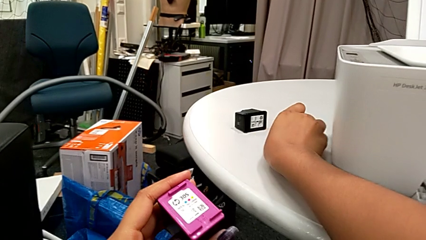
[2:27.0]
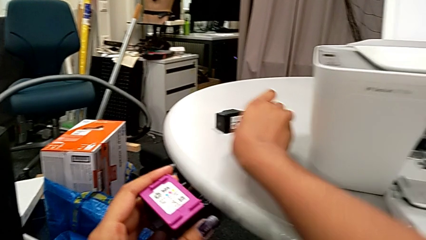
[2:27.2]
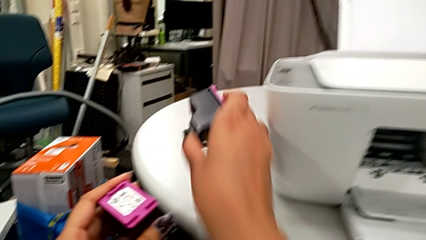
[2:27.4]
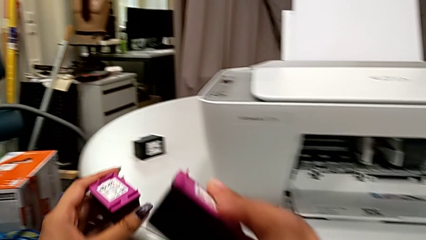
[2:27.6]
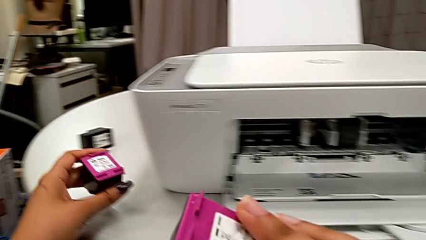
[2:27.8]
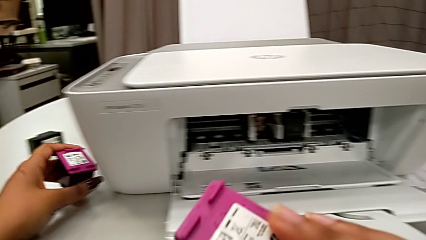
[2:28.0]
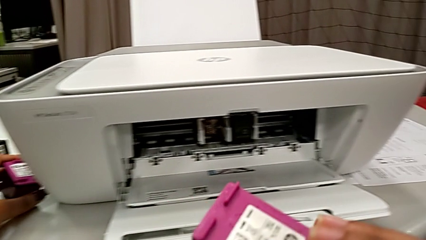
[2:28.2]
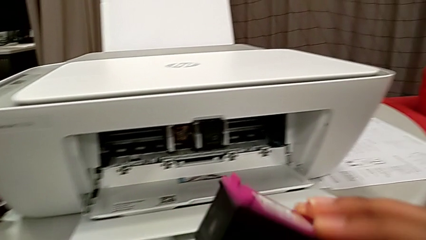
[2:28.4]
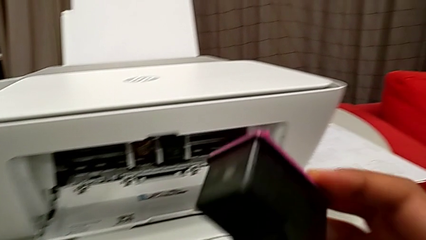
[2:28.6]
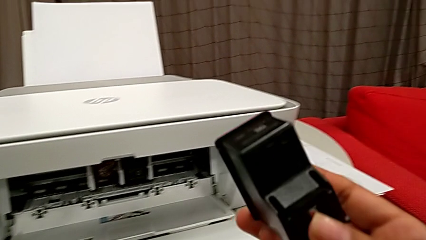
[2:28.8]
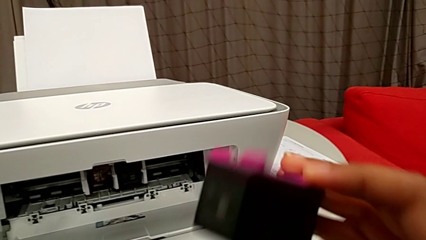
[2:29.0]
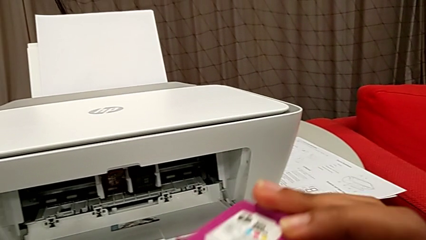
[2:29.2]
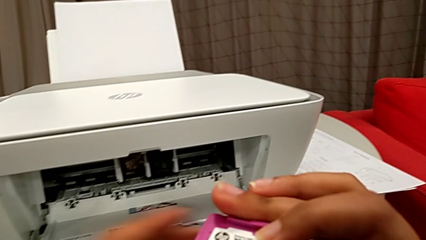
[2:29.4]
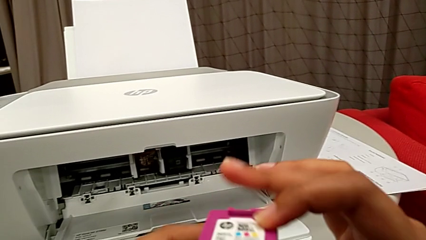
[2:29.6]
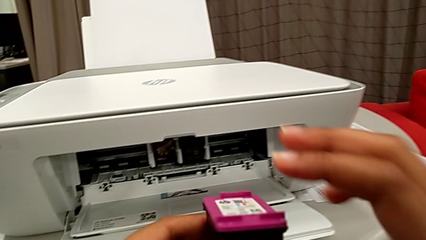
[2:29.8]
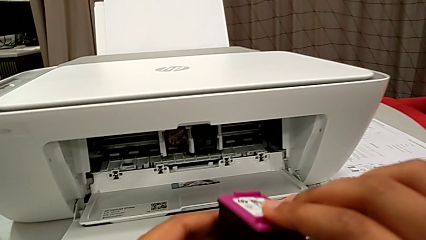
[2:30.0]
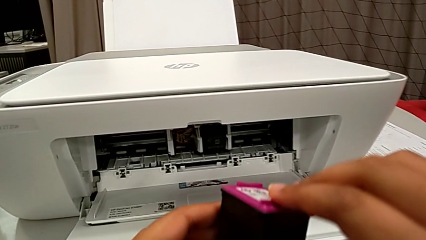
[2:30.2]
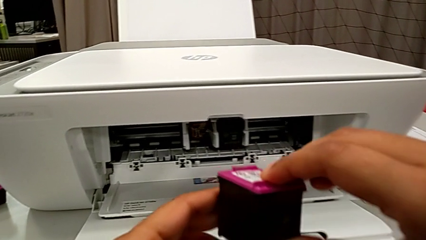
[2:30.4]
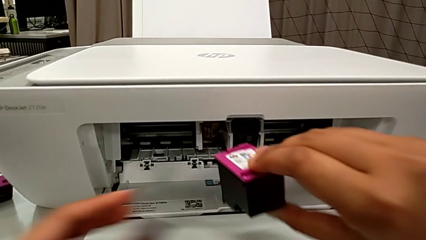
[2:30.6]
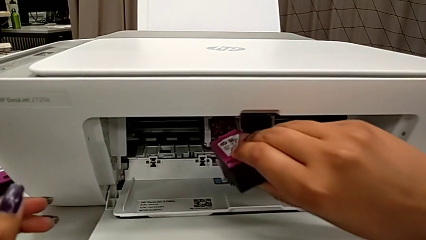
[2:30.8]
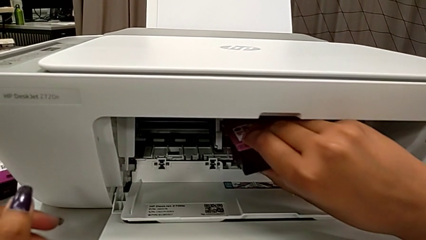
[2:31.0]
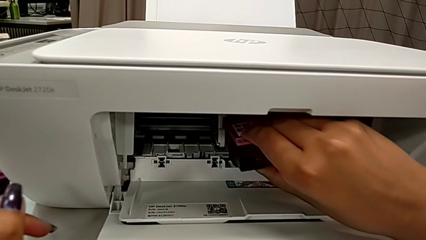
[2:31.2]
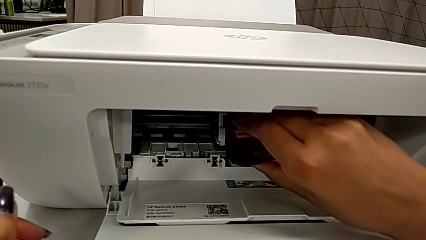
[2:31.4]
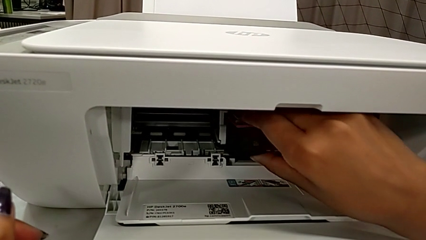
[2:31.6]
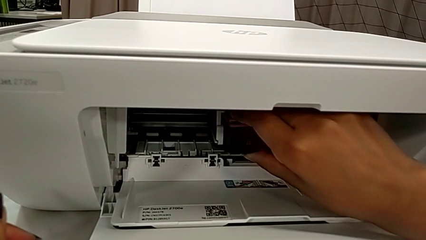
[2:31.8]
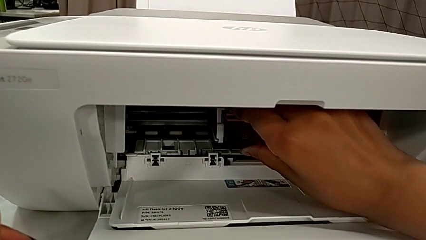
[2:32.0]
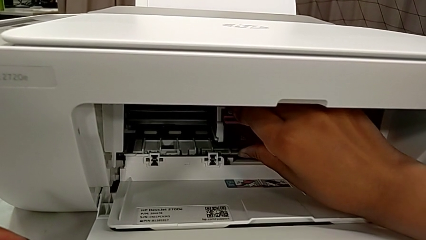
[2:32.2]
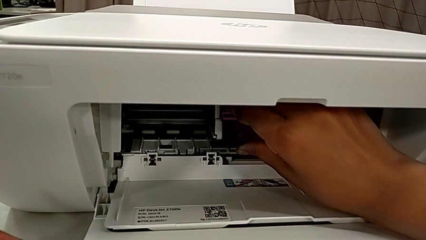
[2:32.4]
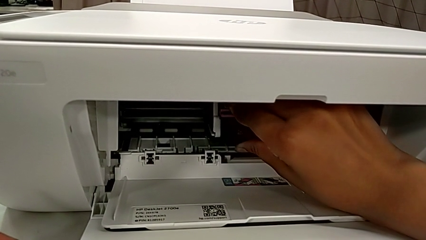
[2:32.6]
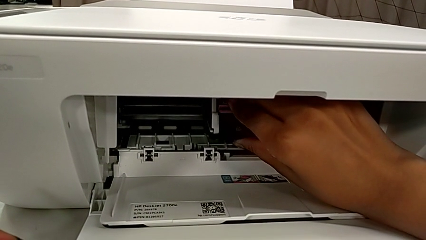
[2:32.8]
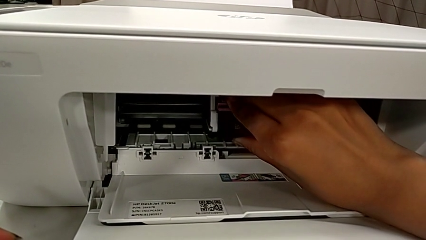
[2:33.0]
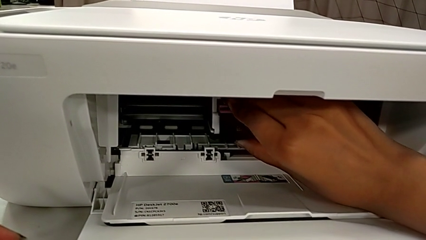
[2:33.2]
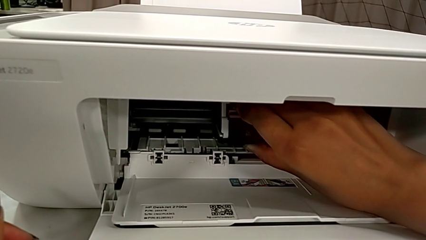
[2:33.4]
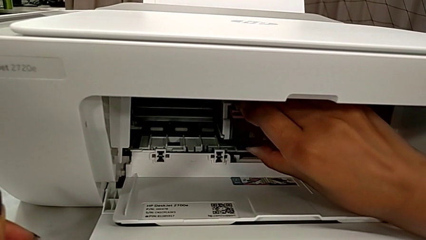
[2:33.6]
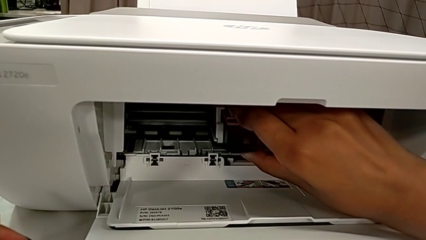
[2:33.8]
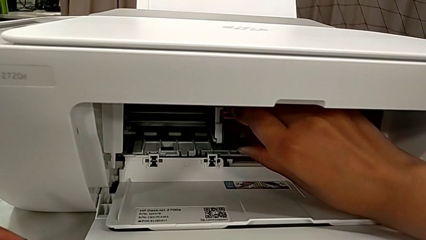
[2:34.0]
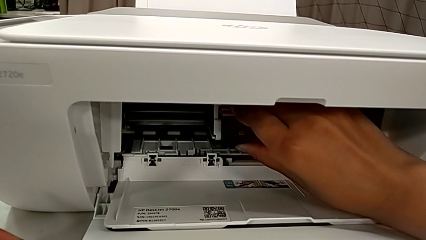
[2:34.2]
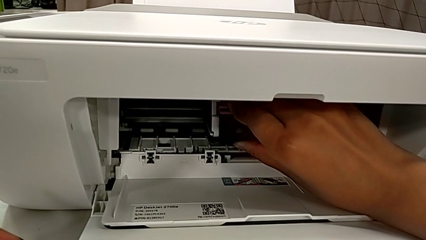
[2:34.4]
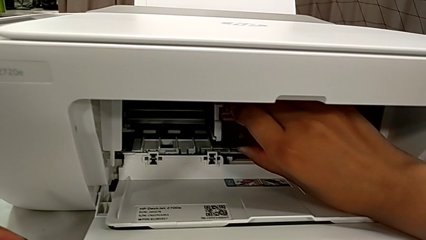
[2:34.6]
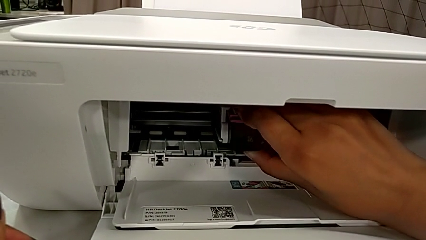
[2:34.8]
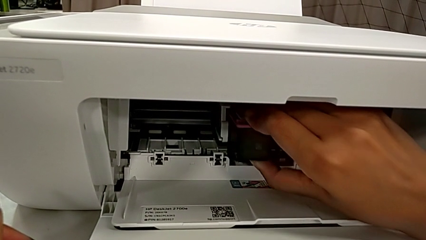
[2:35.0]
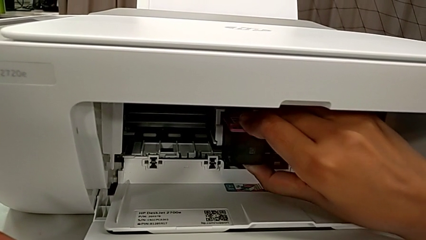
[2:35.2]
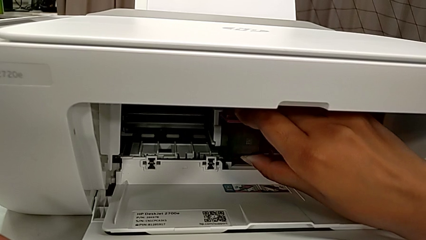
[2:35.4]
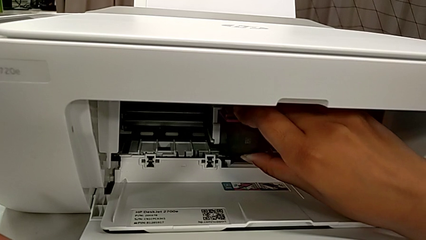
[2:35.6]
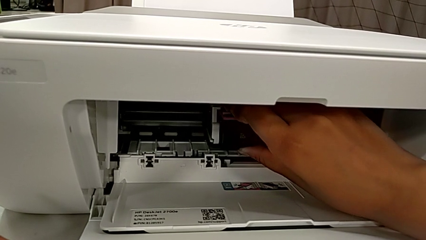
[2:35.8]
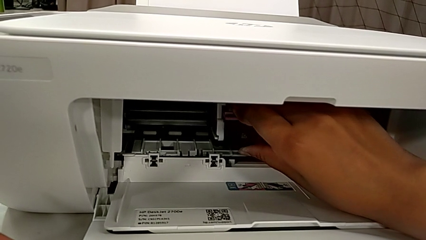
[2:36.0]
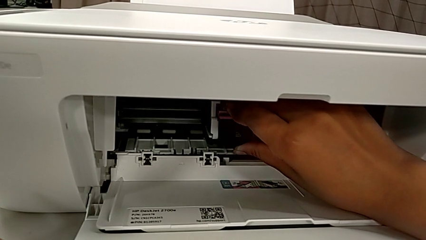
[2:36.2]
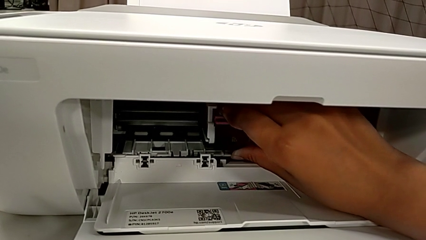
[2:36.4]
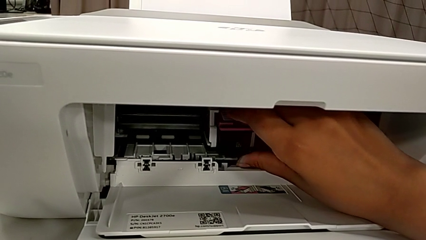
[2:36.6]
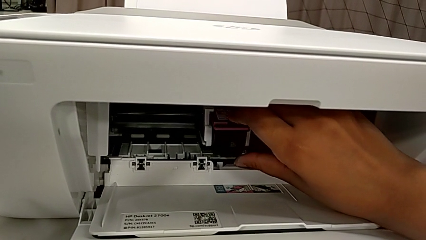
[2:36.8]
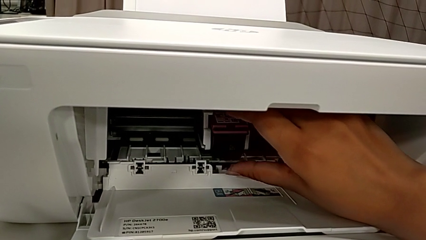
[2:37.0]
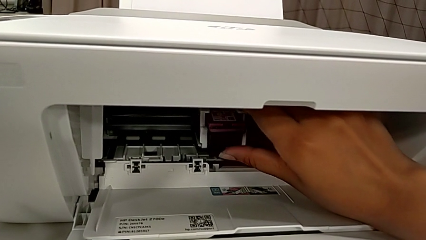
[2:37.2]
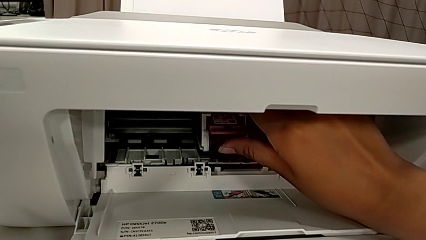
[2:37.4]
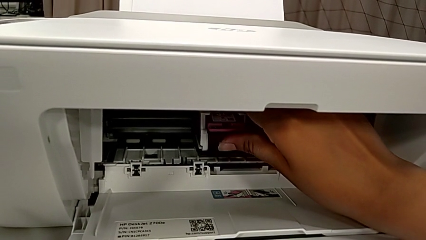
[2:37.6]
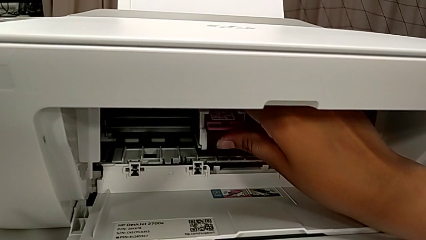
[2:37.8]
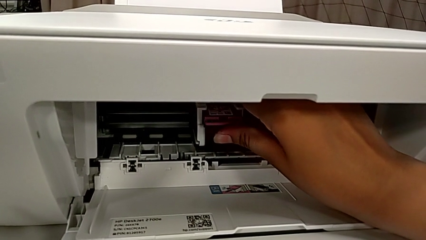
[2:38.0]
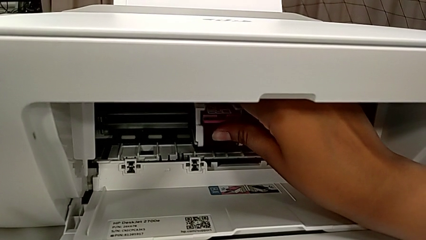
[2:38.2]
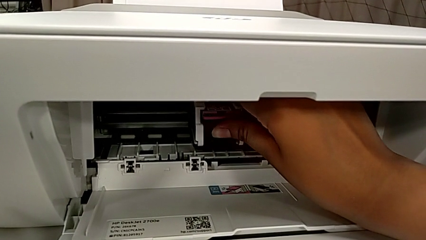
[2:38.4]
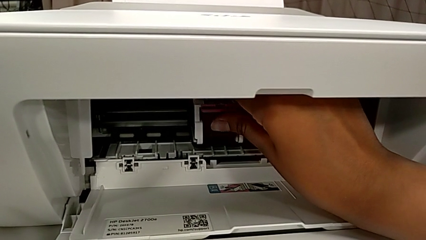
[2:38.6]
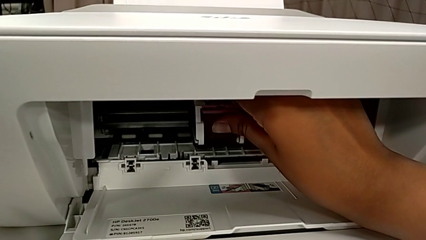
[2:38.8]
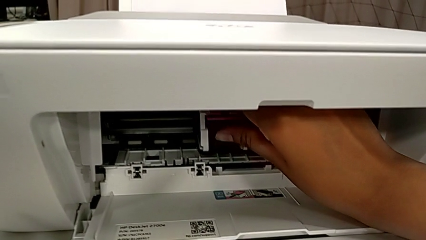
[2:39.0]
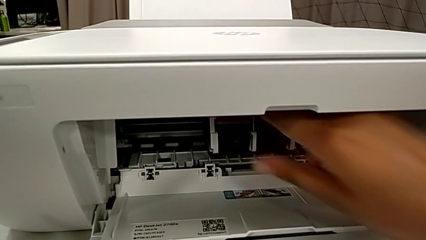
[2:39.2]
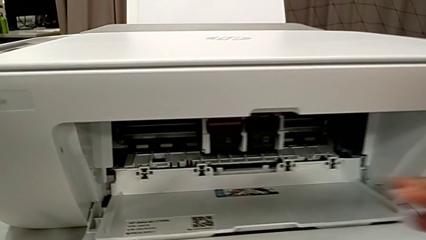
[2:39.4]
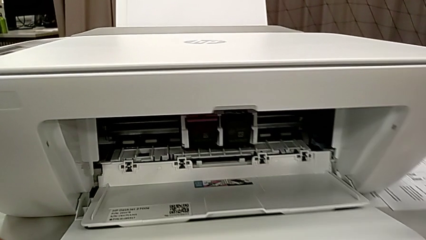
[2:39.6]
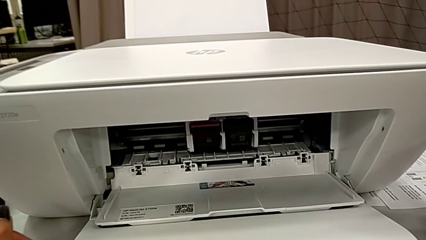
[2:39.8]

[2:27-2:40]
The camera wearer is exchanging an ink cartridge of a certain color. They grab the replacement ink cartridge, lift it, place it, push it, align it and push it.

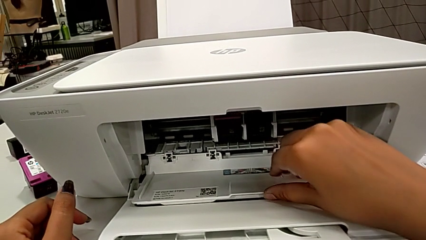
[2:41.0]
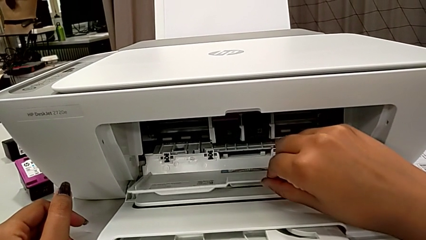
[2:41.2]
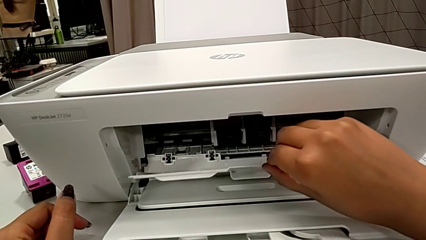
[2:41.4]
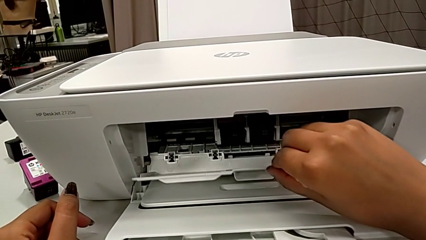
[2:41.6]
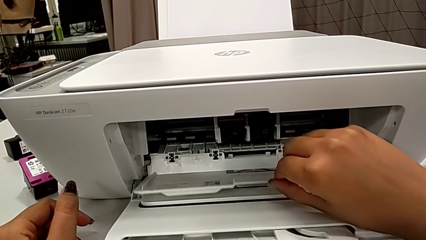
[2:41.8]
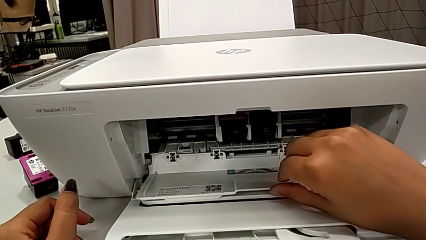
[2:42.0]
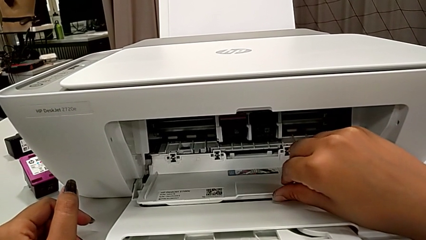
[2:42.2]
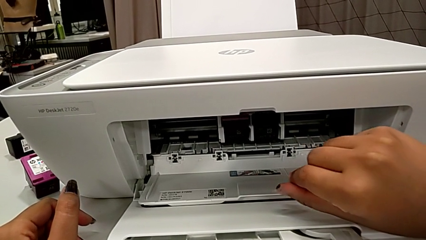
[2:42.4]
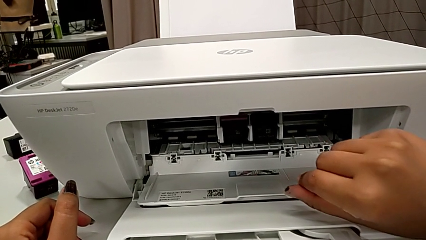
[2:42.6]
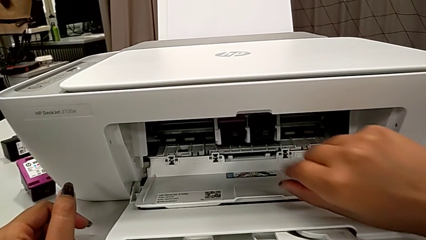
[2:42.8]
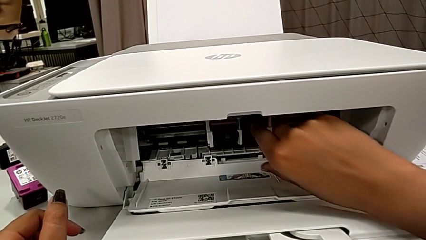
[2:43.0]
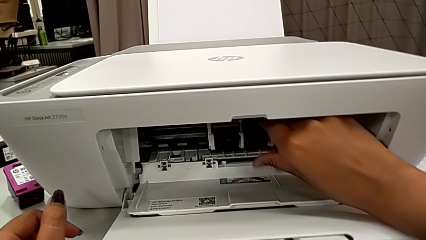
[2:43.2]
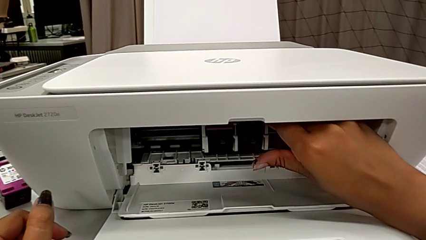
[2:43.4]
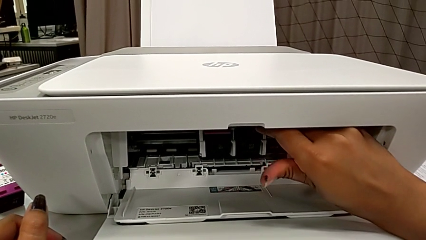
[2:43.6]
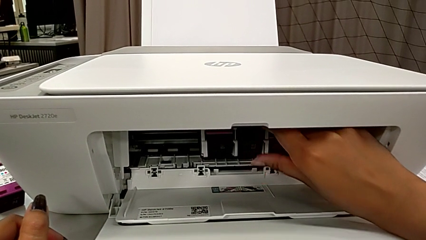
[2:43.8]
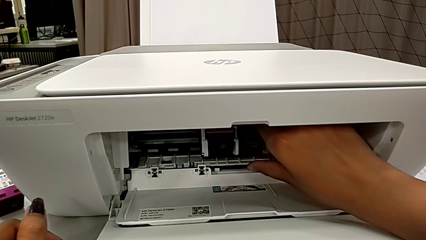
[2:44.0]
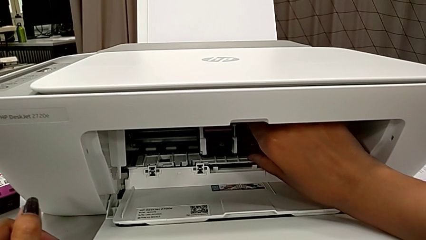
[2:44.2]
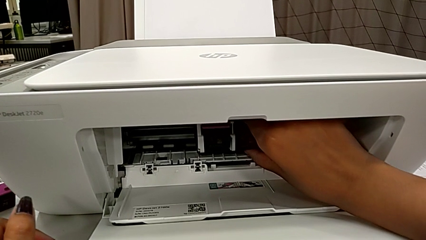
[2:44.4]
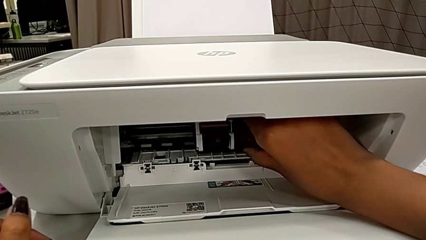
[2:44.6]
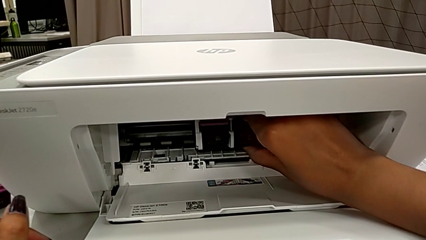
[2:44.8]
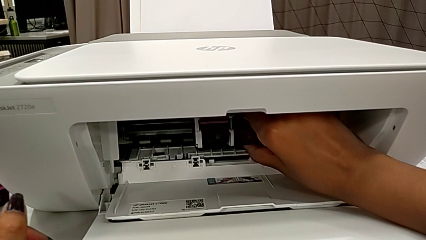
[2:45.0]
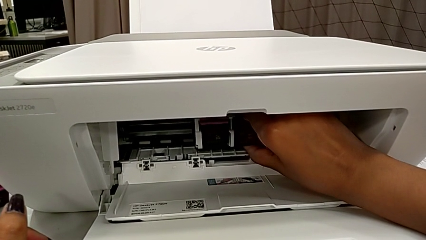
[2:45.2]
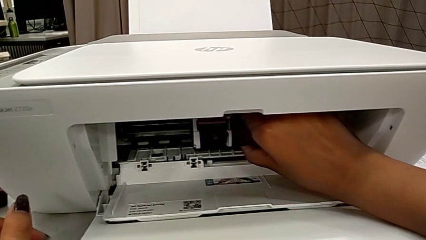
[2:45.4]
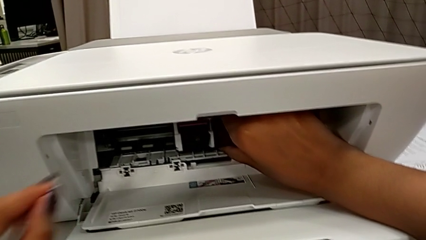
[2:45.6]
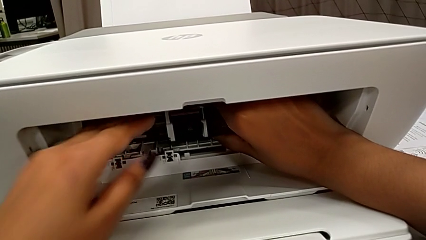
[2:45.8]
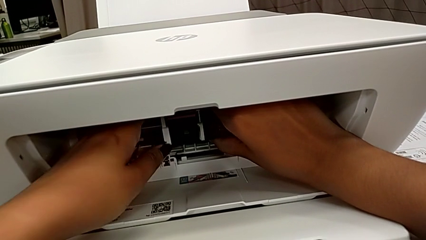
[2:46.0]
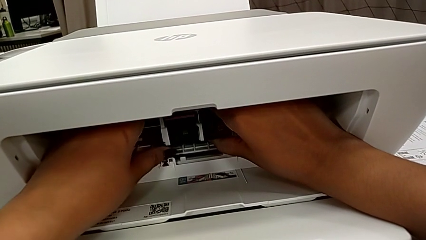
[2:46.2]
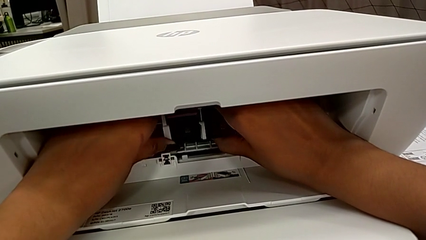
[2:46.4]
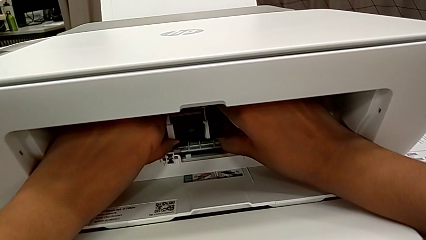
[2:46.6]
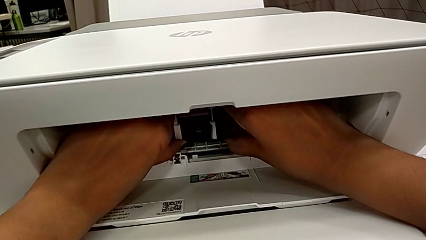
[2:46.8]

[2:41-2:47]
The camera wearer is exchanging a black ink cartridge. They grab the black ink cartridge and push it.
